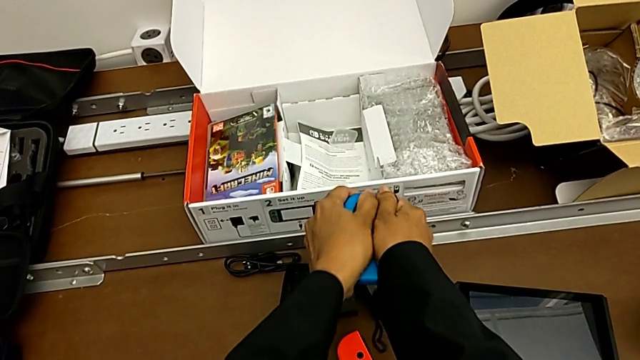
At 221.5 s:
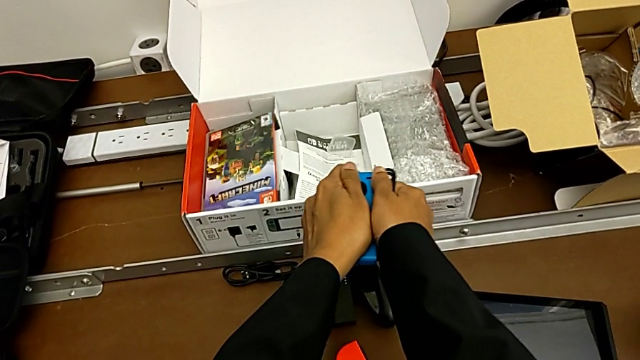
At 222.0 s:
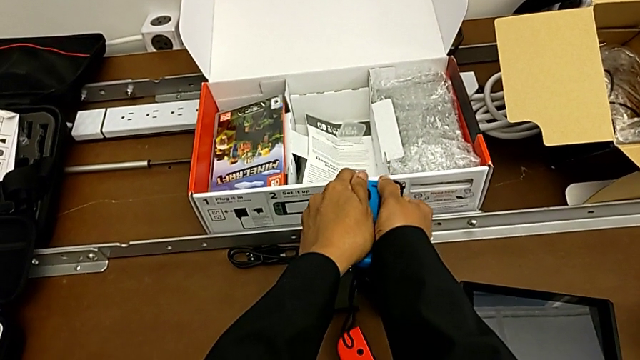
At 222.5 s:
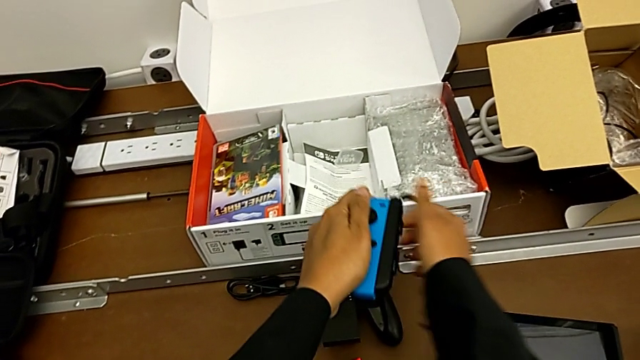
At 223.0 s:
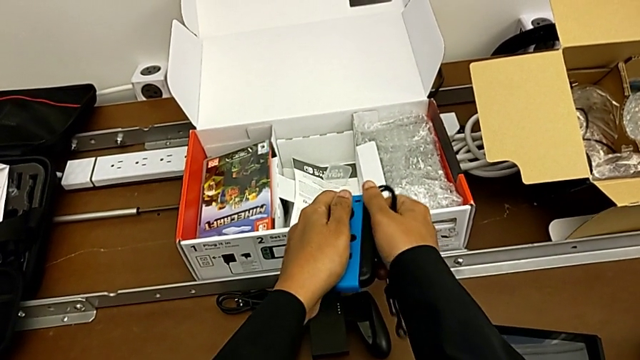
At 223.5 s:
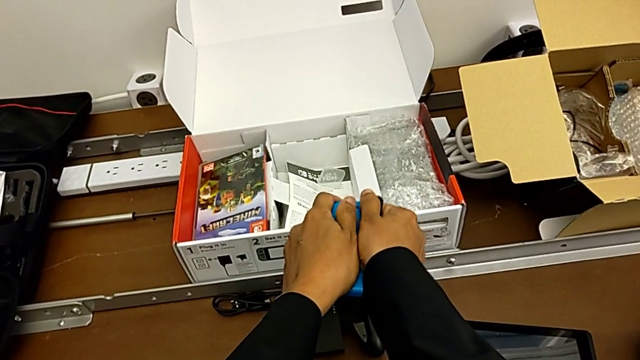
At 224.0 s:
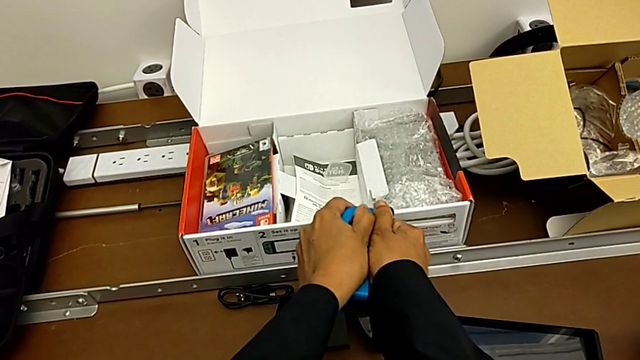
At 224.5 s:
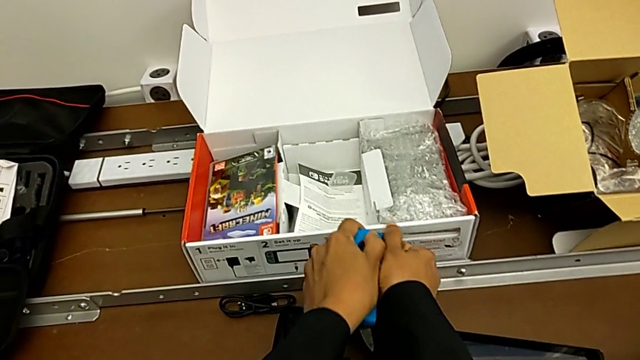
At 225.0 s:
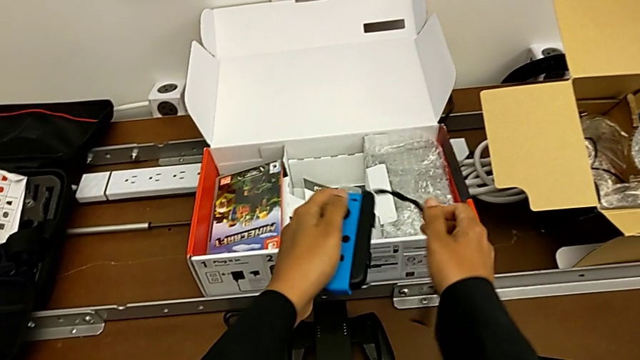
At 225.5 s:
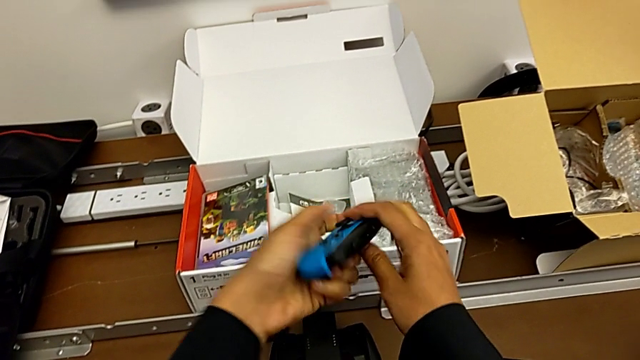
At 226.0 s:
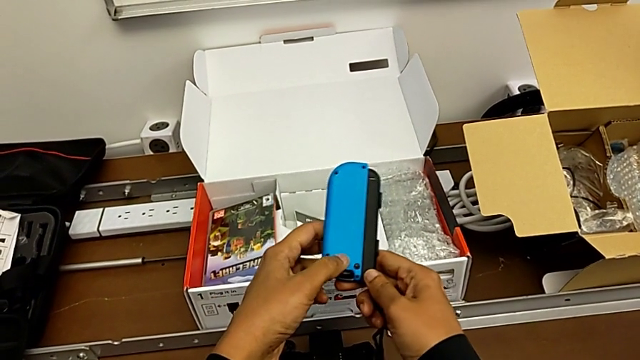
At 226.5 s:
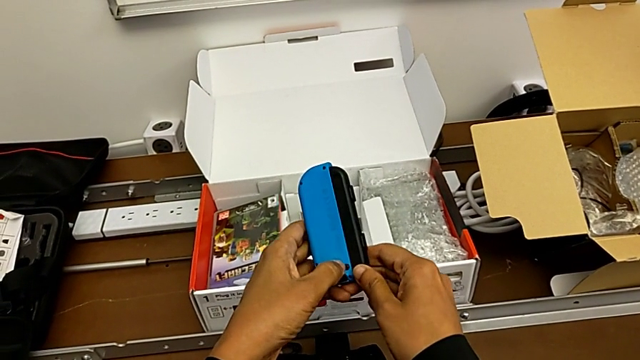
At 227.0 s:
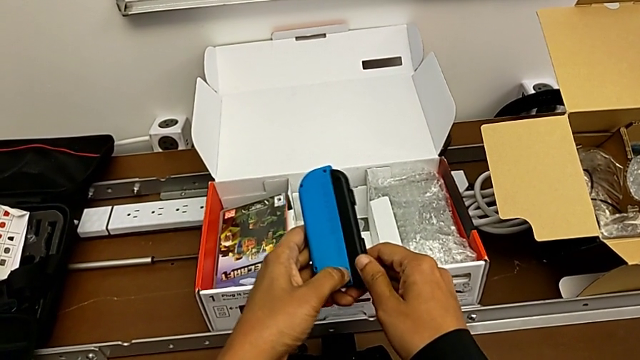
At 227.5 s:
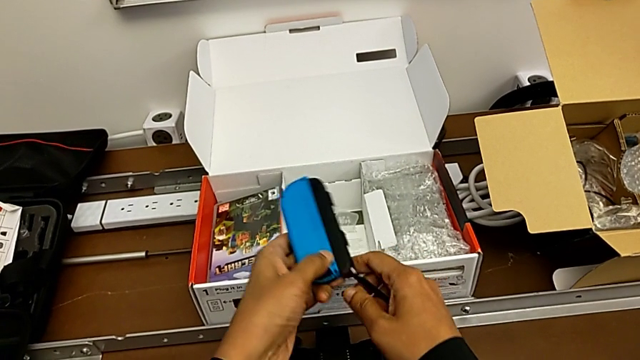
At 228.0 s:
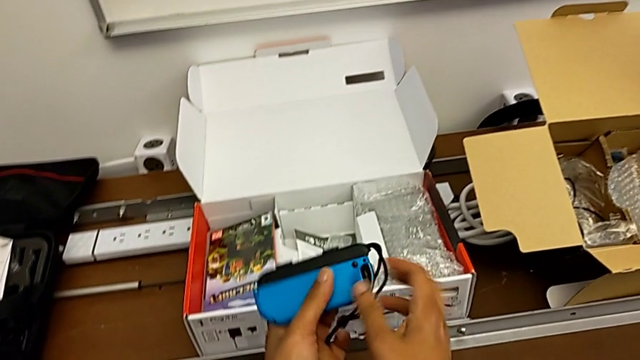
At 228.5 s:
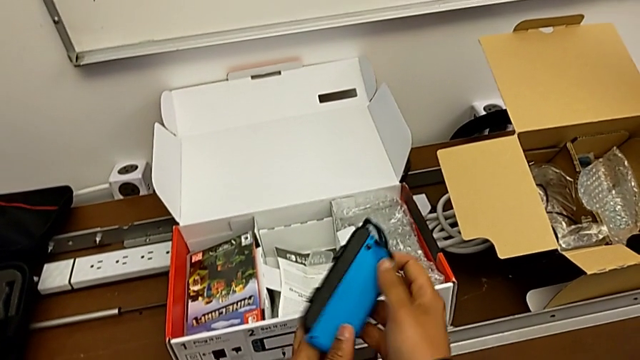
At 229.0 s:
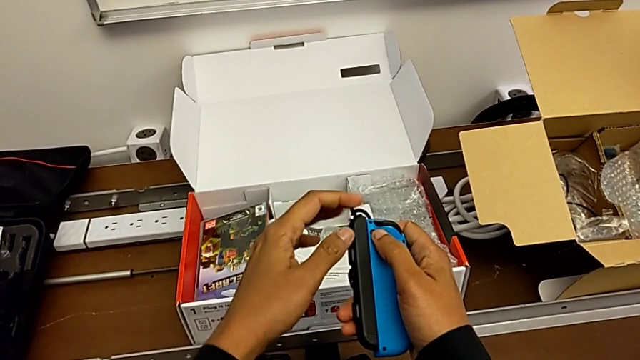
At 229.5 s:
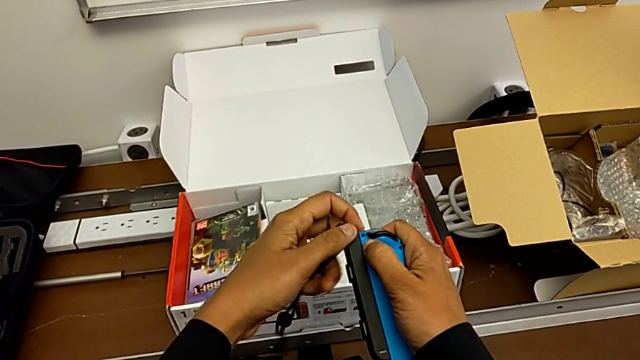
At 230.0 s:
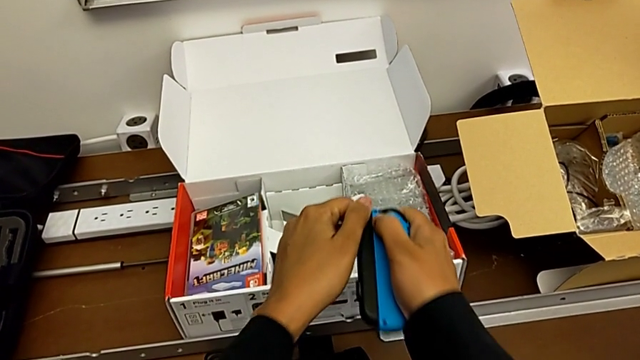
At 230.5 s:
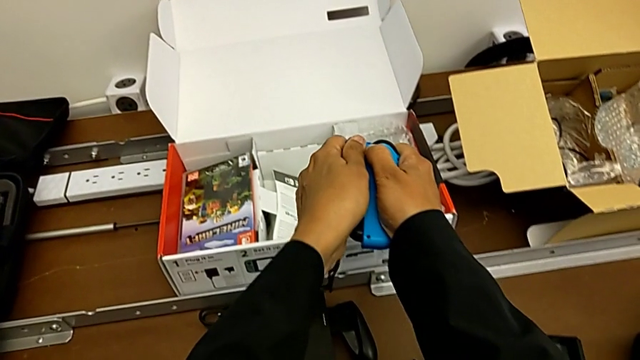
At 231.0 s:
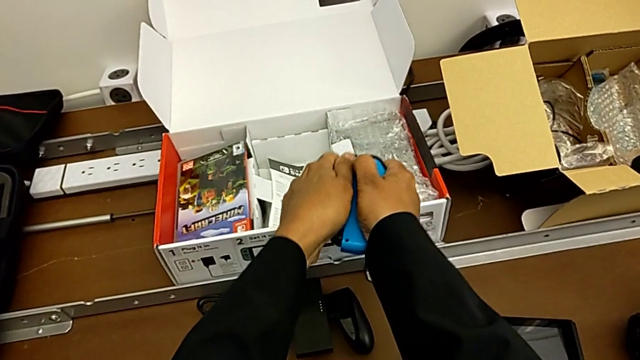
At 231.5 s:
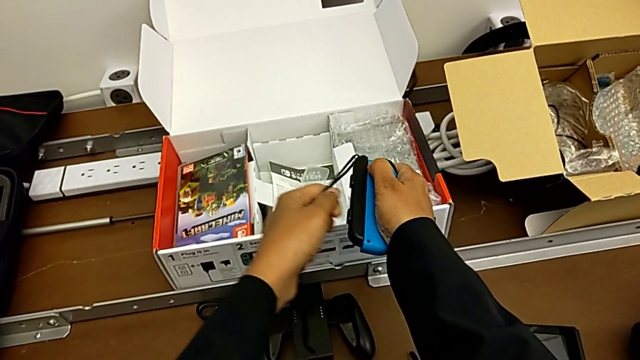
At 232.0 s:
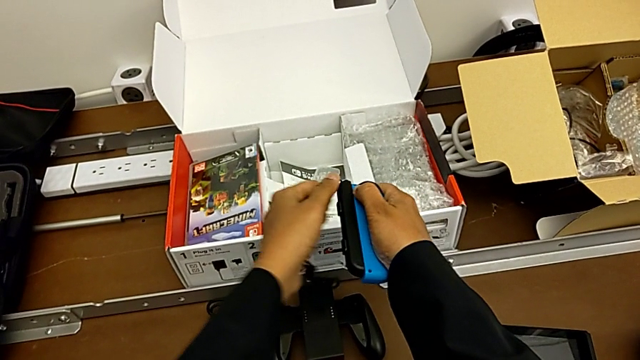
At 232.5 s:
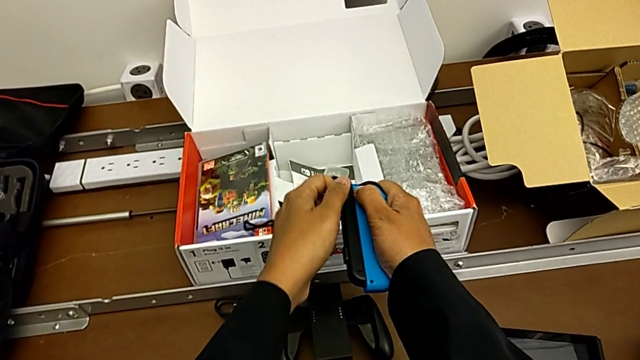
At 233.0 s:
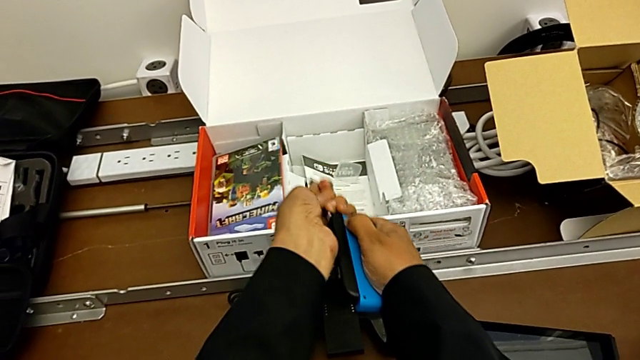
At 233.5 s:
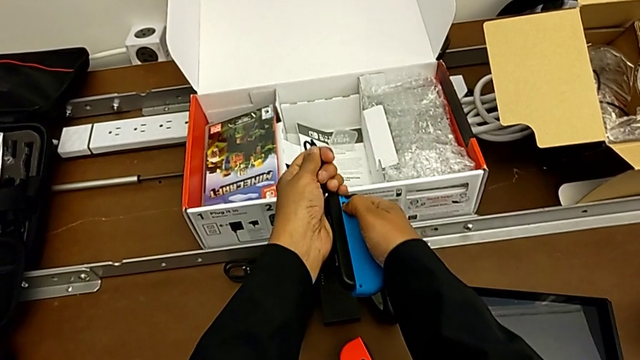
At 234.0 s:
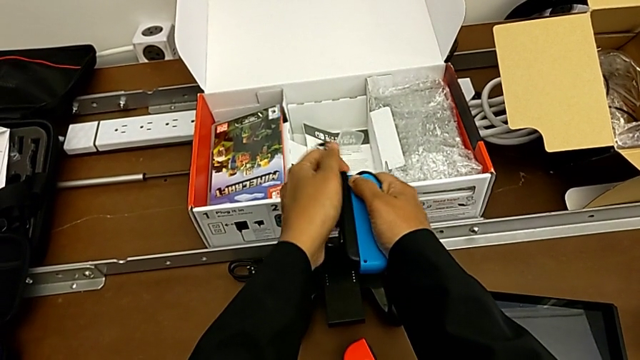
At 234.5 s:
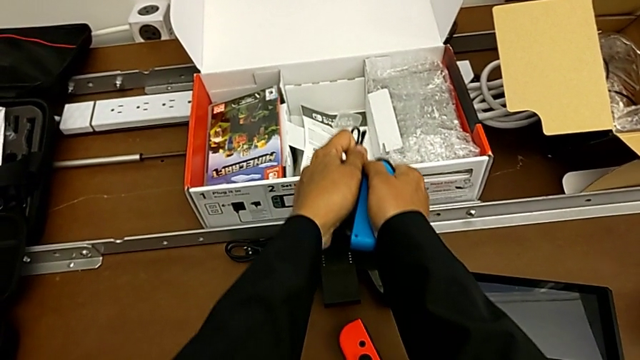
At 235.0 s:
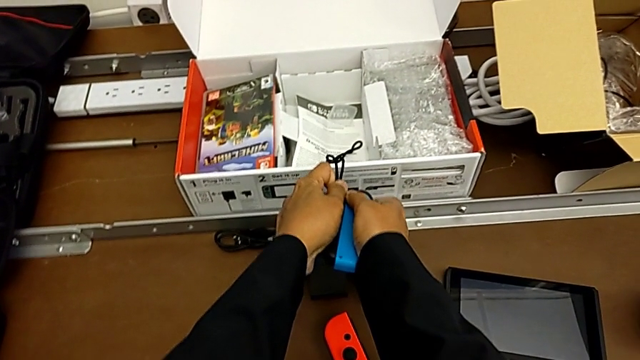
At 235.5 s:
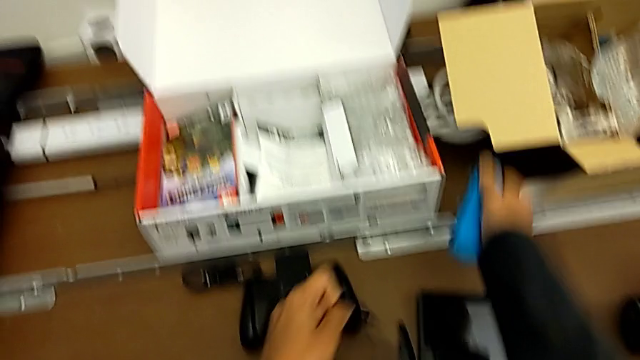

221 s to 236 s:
The camera wearer is detaching the Joy-Con controller from the Joy-Con straps. They keep pulling the left Joy-Con strap, flip the blue Joy-Con controller, rotate it and begin to pull the left Joy-Con strap.

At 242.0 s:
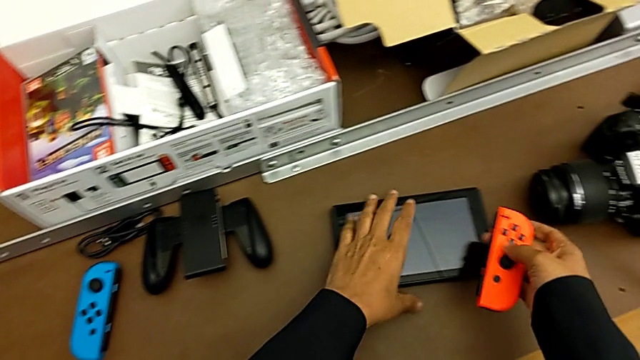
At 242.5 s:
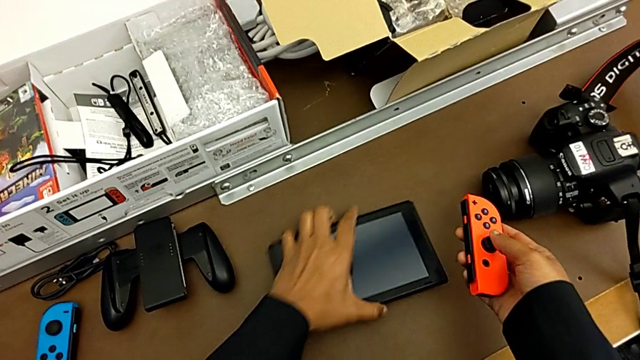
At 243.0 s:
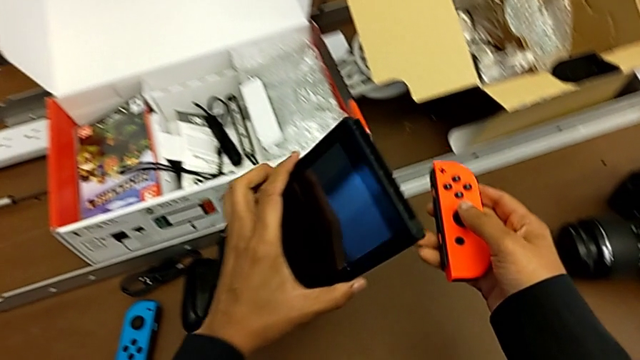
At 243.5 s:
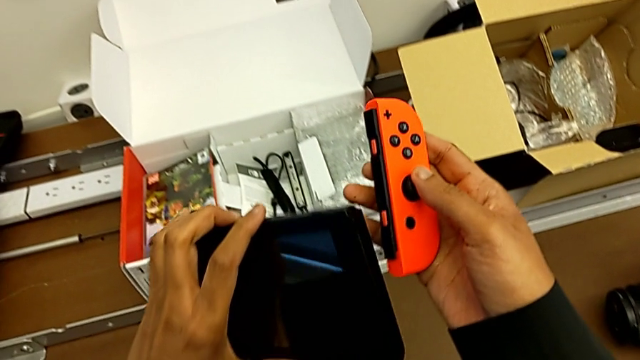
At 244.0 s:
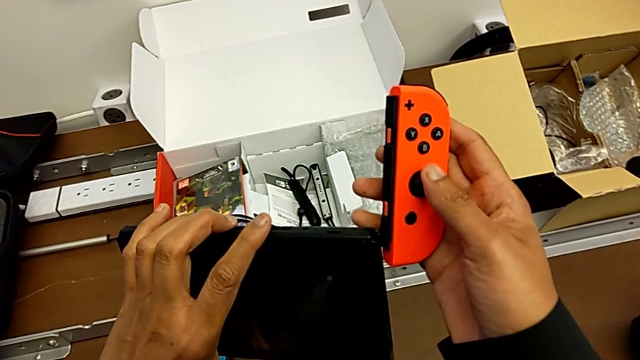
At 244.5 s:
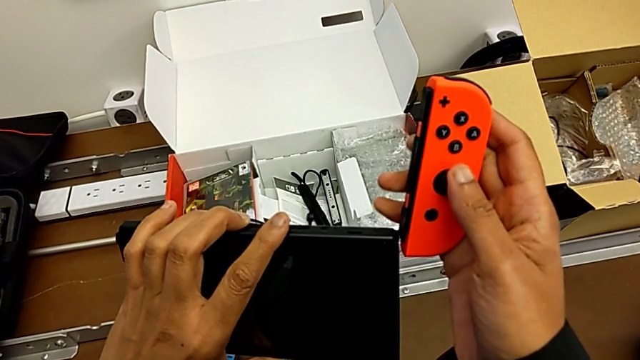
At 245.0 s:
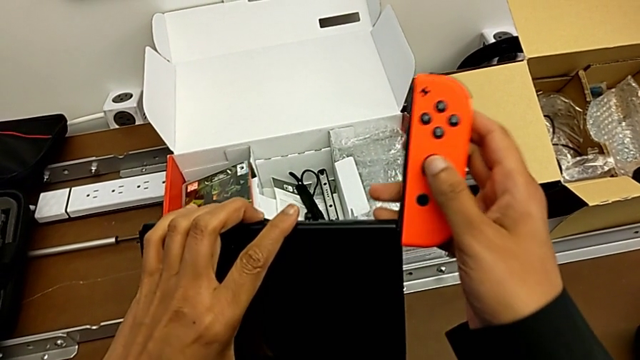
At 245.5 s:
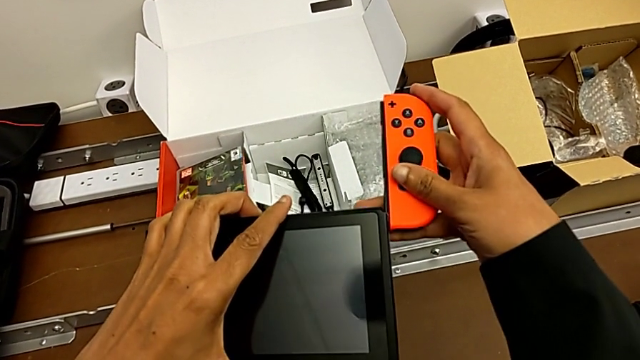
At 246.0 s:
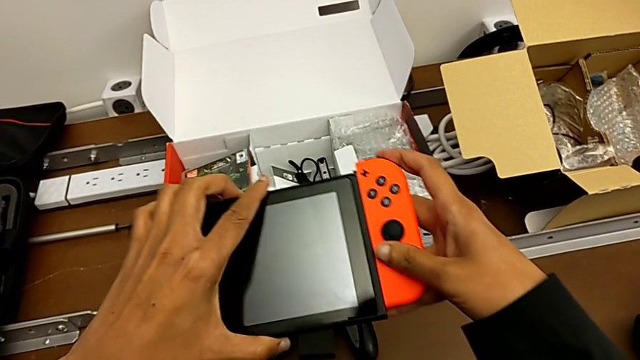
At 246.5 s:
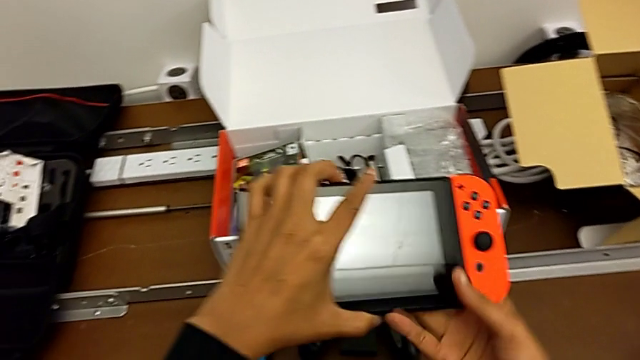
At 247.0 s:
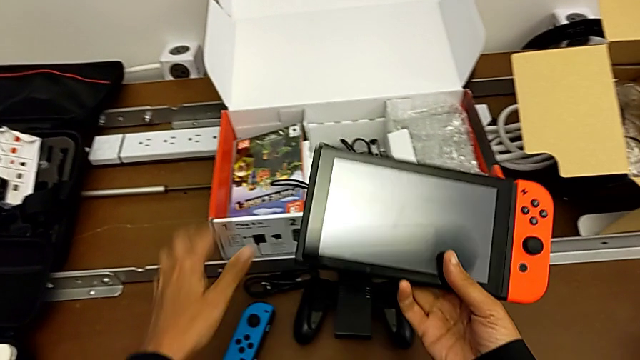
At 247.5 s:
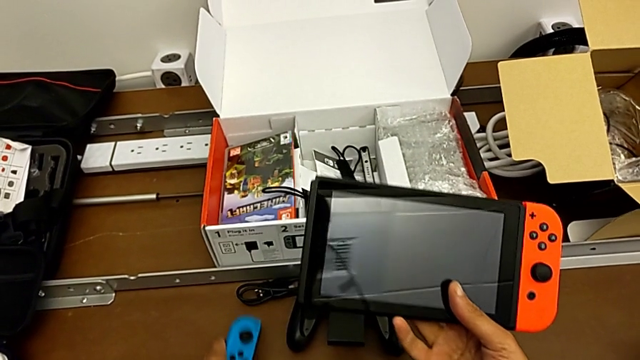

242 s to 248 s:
The camera wearer is assembling the Joy-Con controller into the Nintendo Switch. They lift the red Joy-Con controller, lift the Nintendo Switch, insert the red Joy-Con controller and lift the blue Joy-Con controller.
